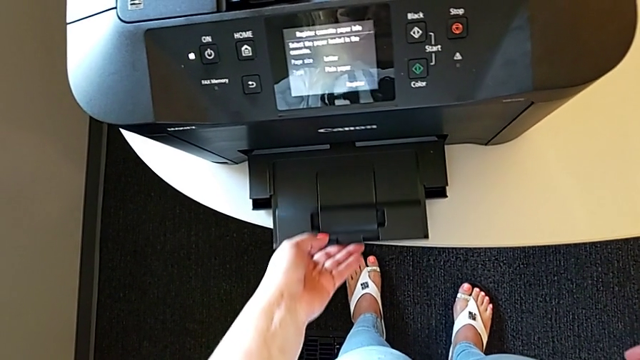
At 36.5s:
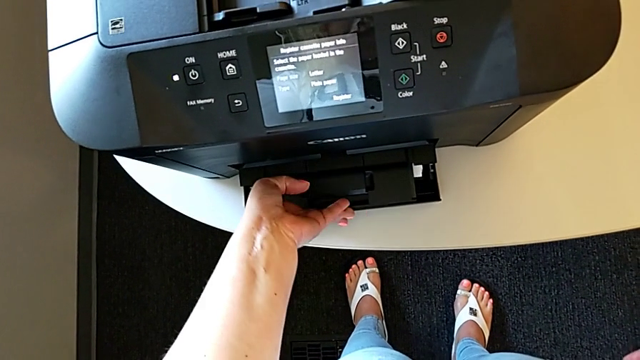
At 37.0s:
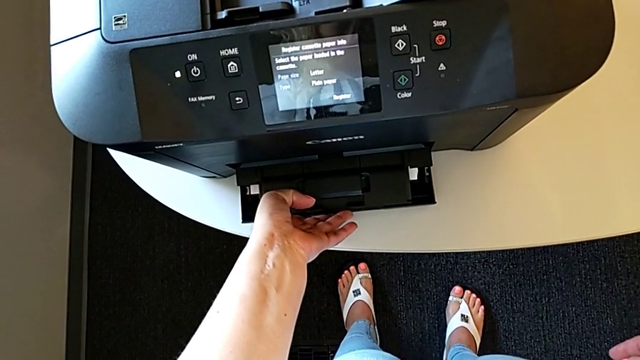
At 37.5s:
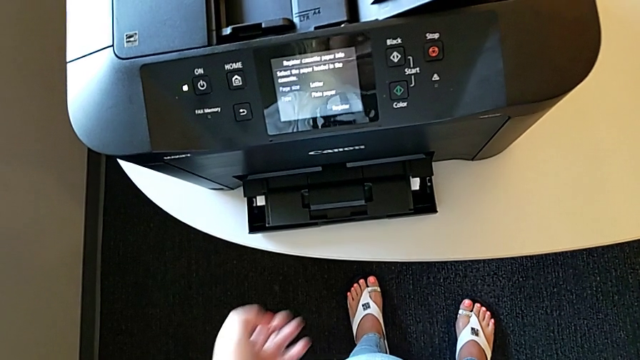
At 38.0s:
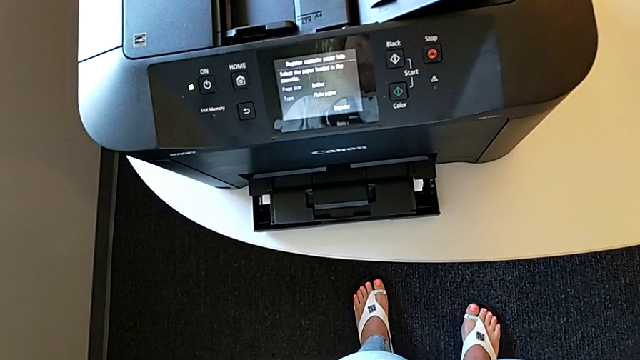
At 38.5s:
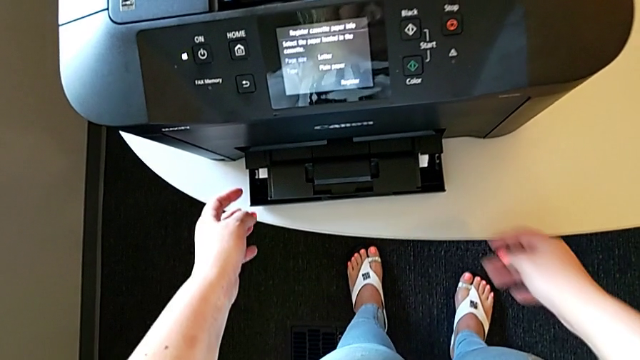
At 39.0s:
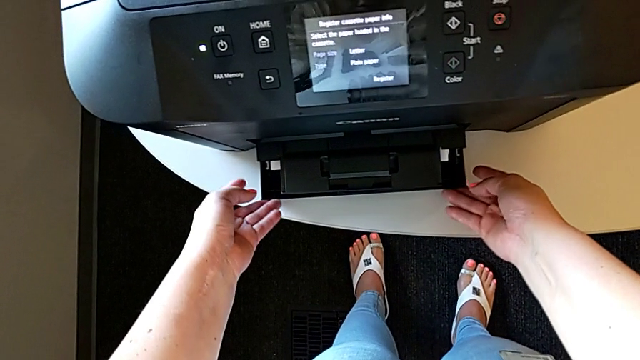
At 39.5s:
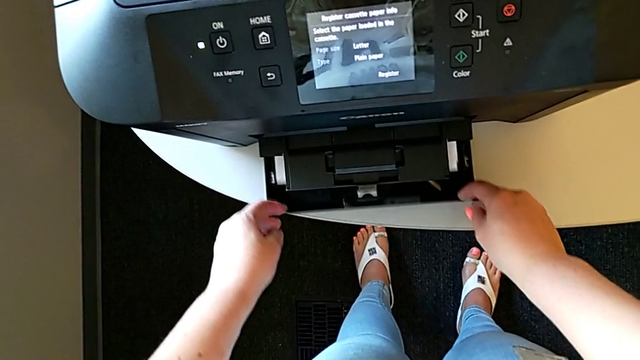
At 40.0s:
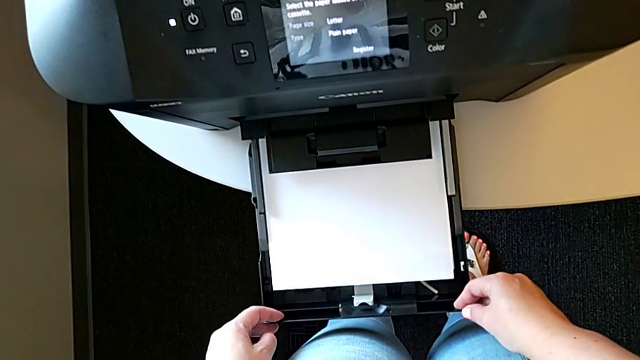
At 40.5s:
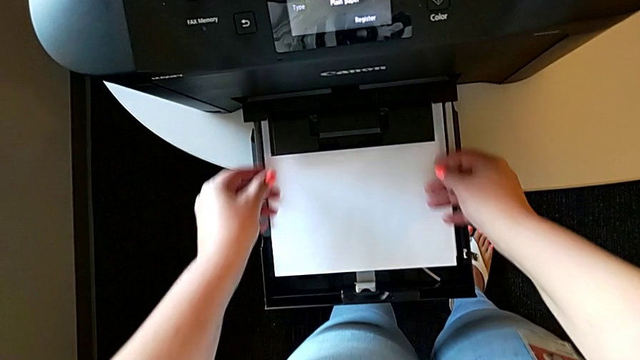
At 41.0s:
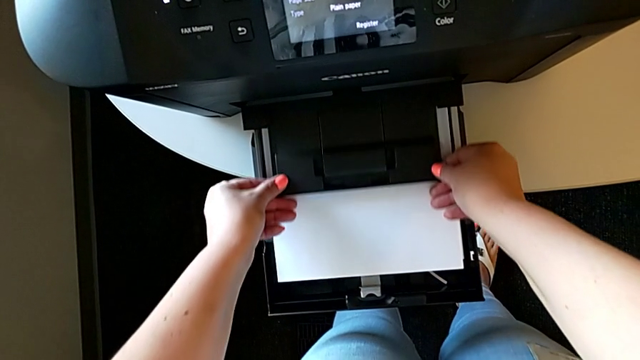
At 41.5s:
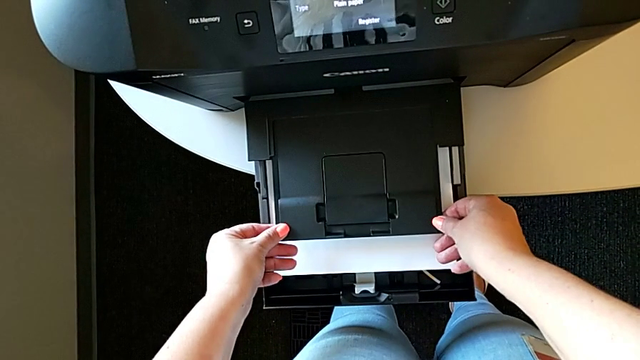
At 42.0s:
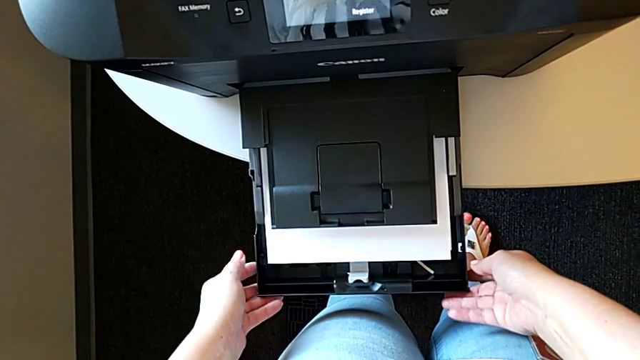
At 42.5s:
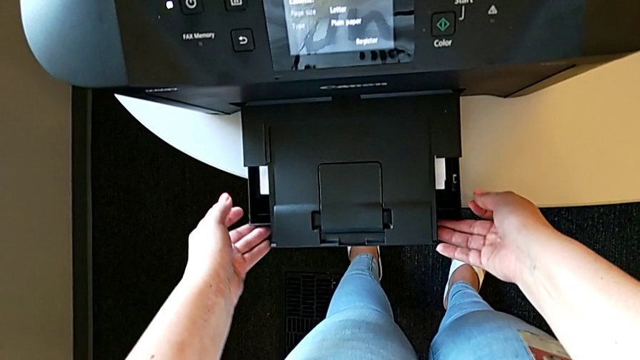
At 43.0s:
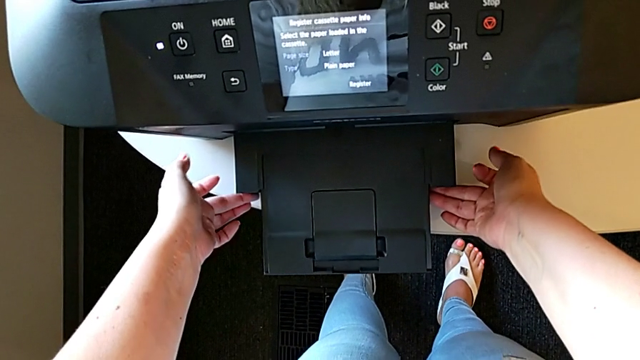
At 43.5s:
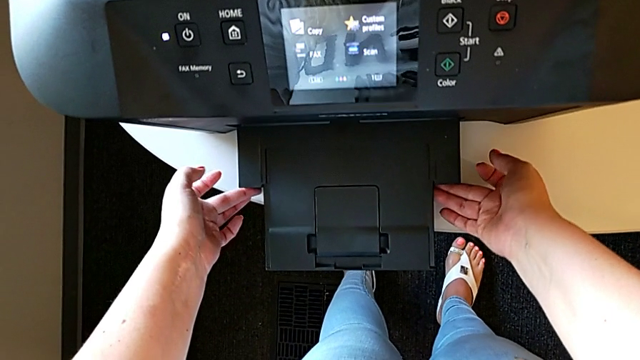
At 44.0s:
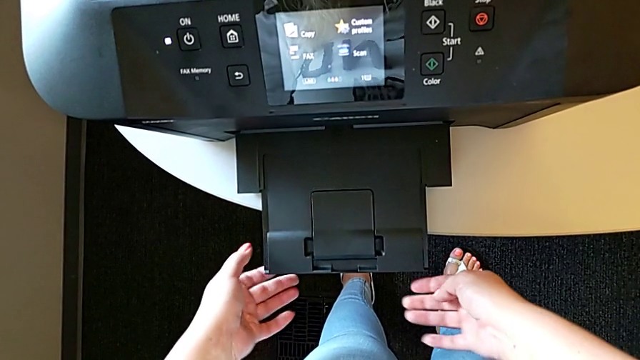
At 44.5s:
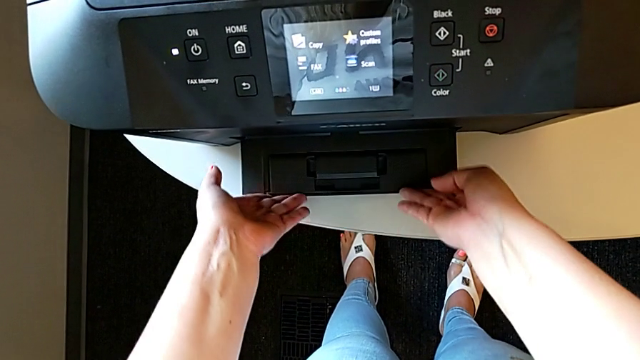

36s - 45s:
The camera wearer is loading the paper stack into the paper tray. They push the paper tray, pull it out twice, push it in and pull the extending tray in.

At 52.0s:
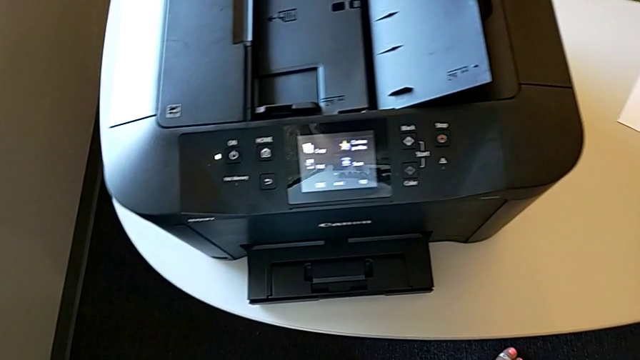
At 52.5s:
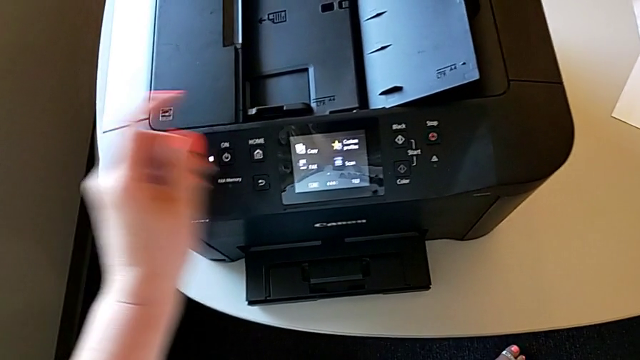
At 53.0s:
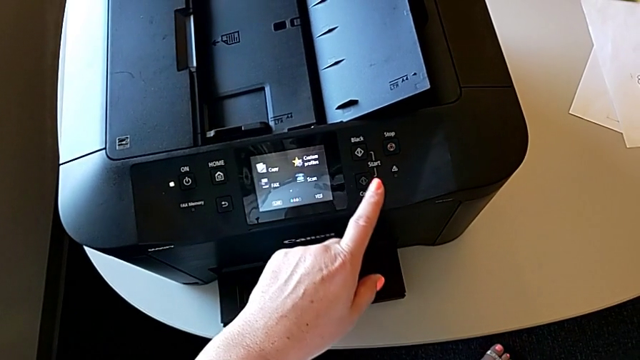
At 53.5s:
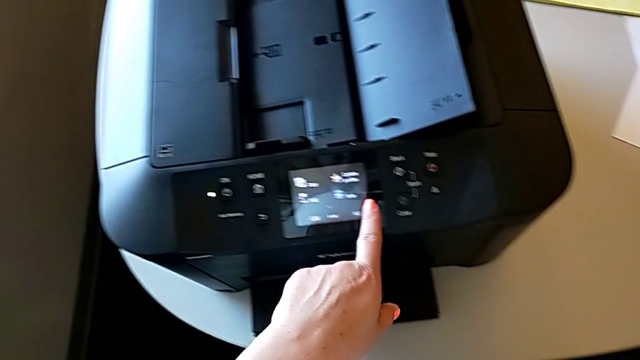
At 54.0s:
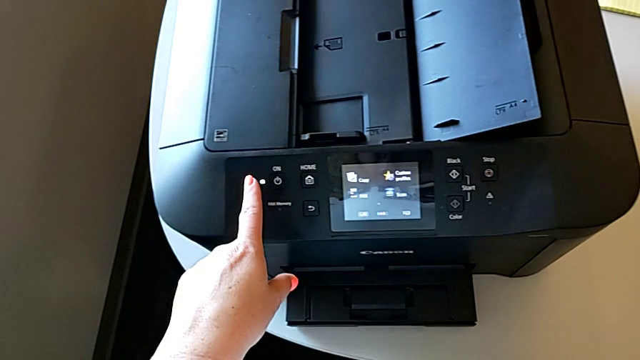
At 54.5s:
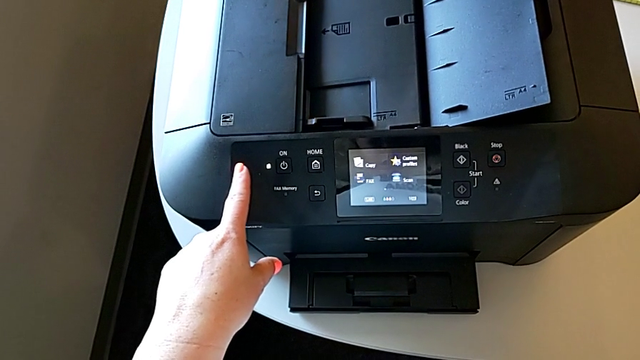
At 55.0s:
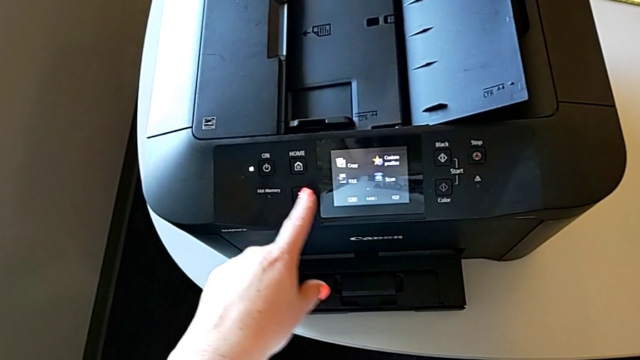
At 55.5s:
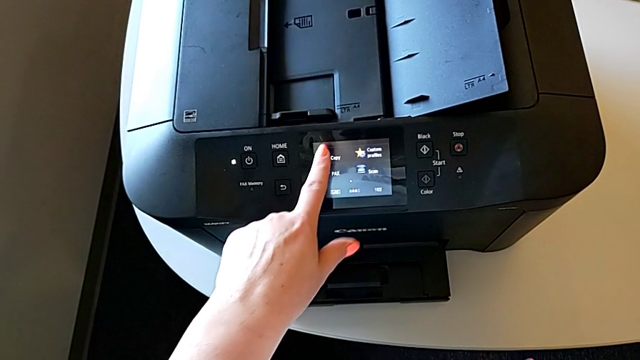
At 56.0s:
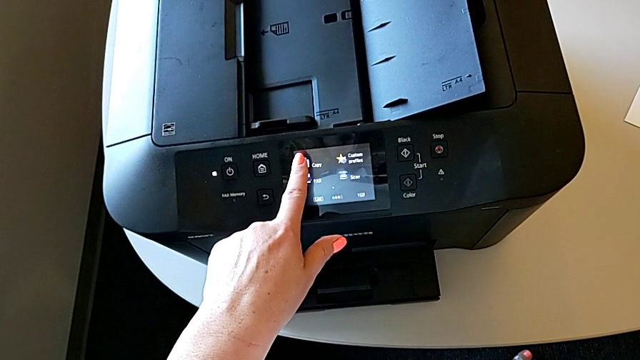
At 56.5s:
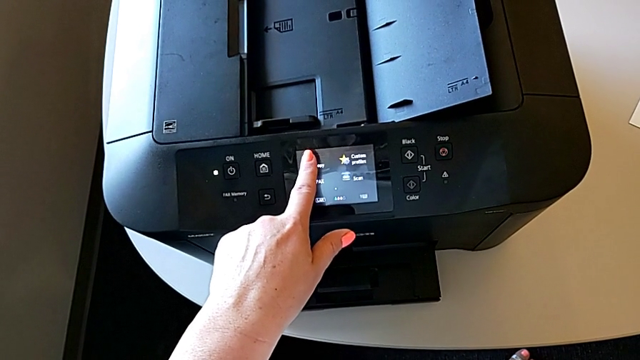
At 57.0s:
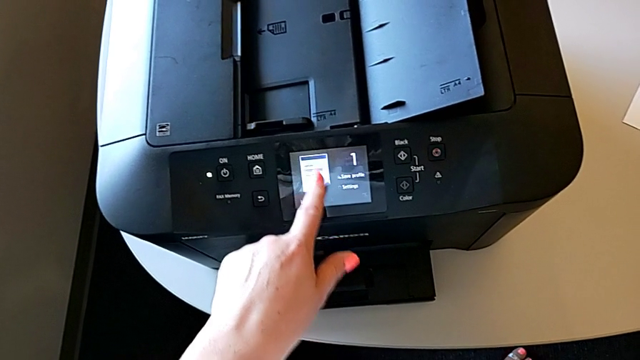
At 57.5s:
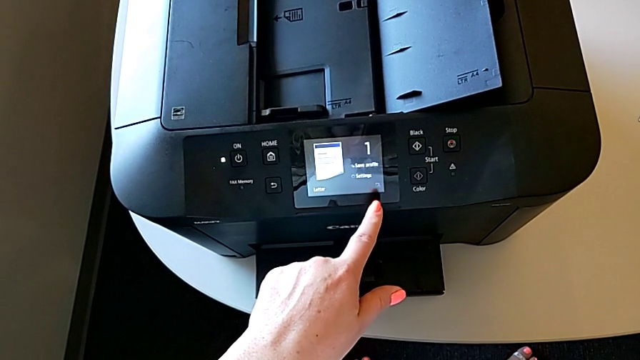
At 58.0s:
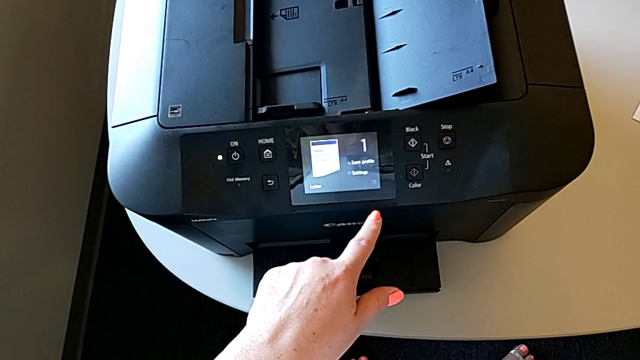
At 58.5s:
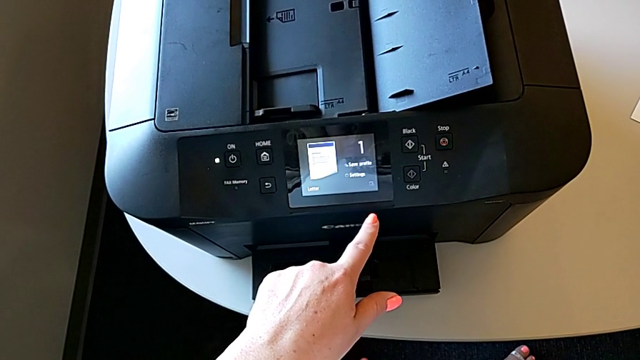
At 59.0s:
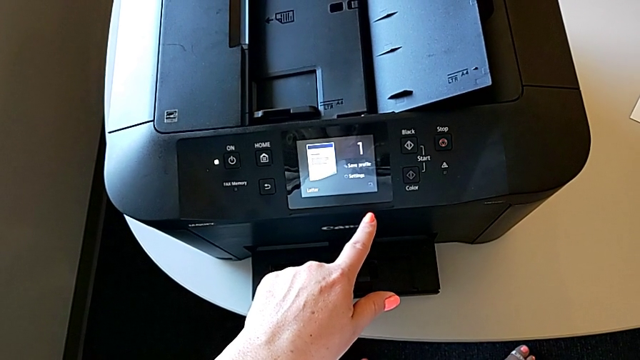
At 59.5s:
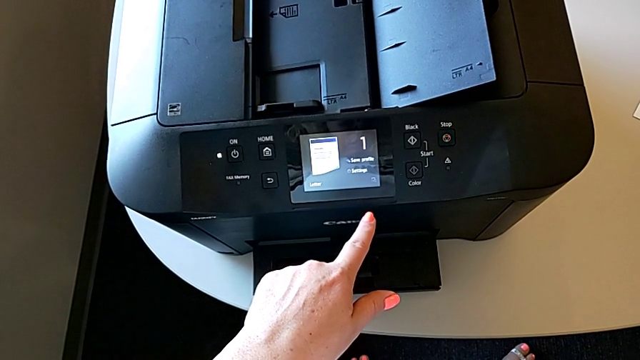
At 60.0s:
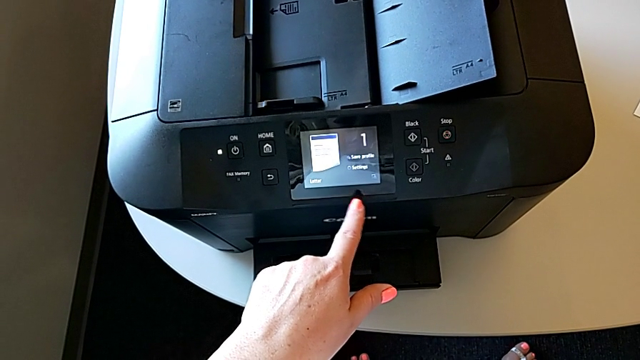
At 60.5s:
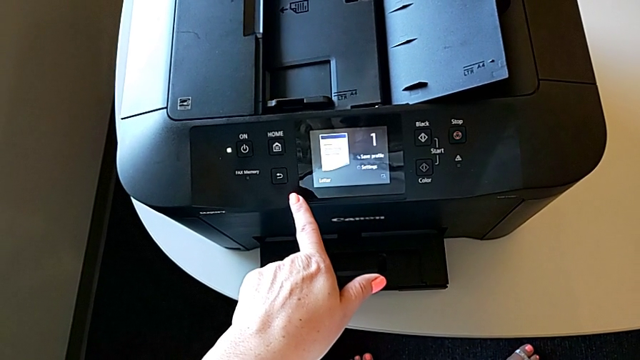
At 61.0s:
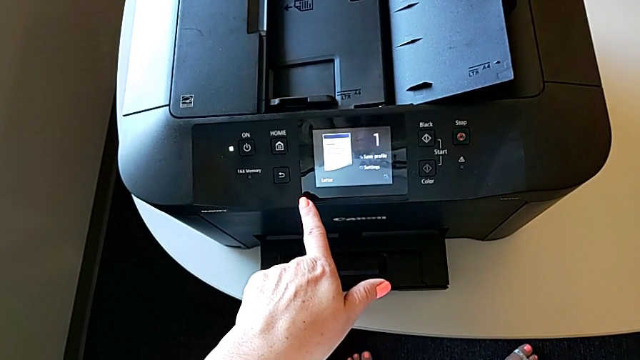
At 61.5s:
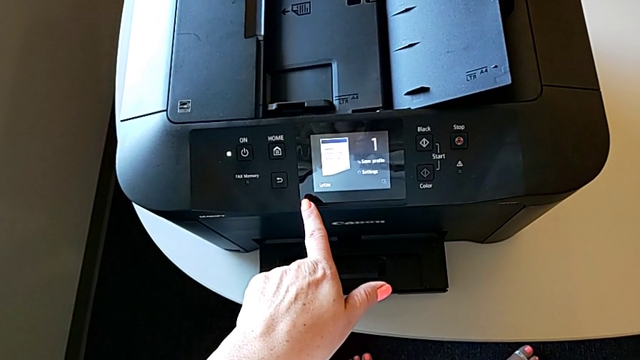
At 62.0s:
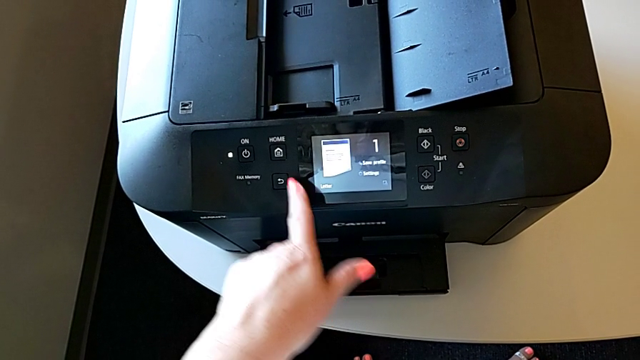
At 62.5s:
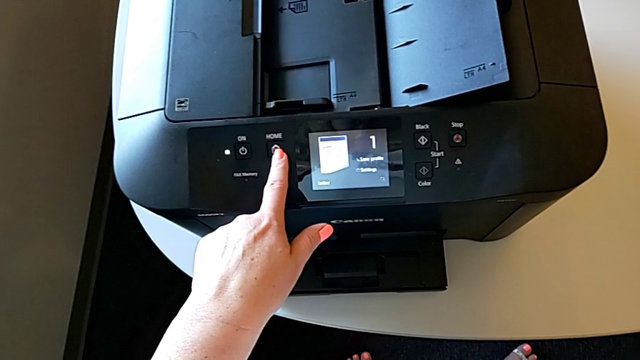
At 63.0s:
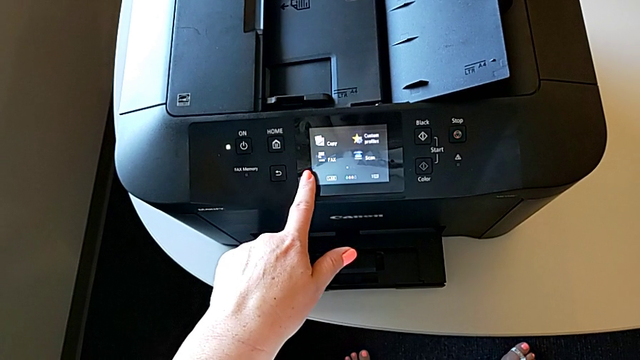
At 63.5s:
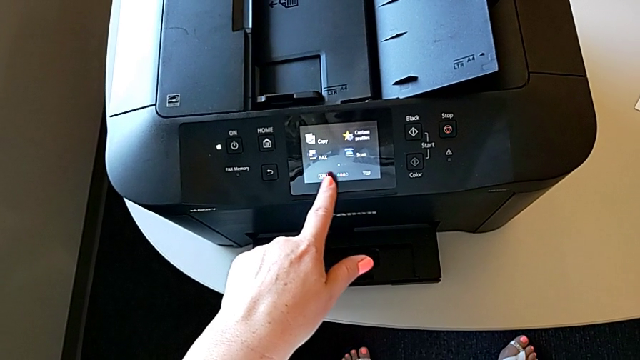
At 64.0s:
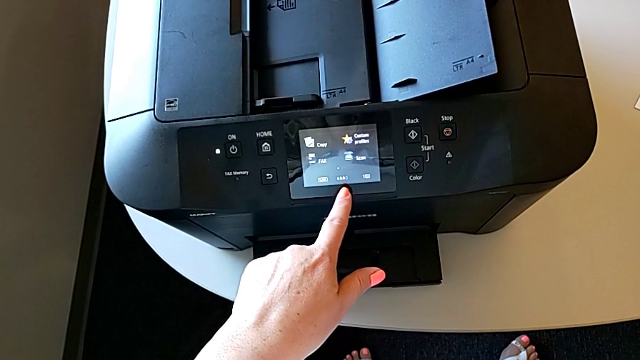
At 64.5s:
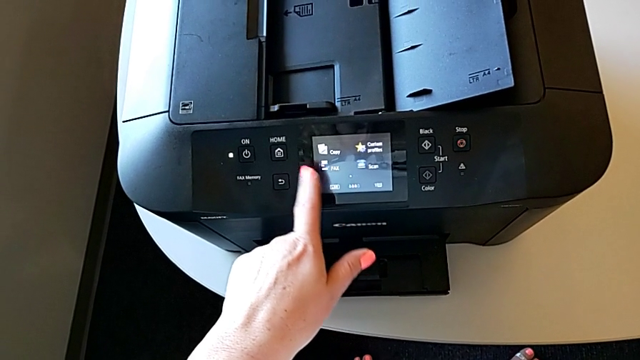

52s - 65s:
The camera wearer is making a copy with the printer. They press the copy and press the black button.
